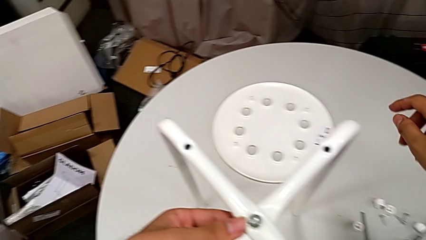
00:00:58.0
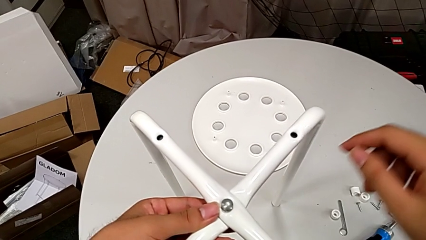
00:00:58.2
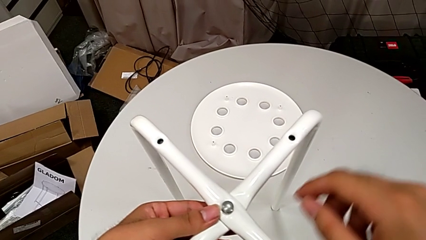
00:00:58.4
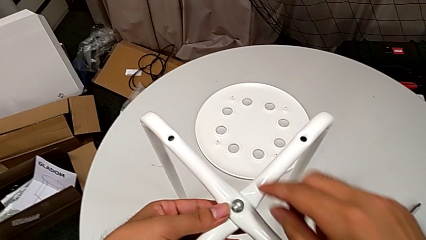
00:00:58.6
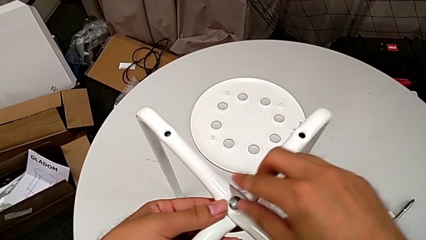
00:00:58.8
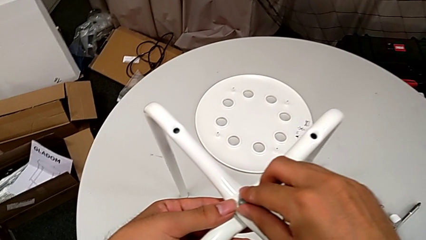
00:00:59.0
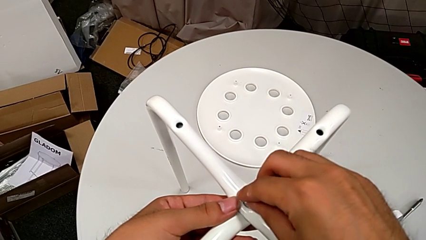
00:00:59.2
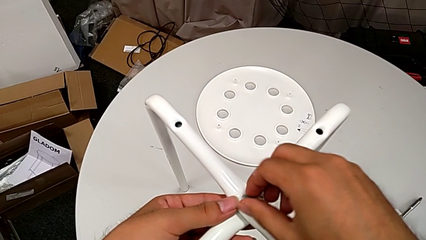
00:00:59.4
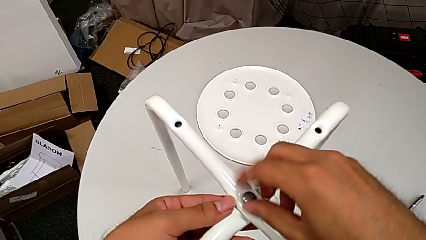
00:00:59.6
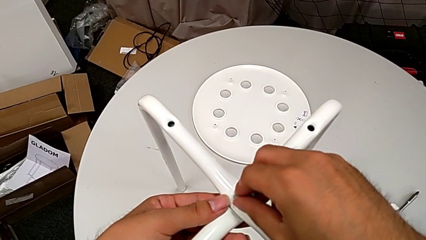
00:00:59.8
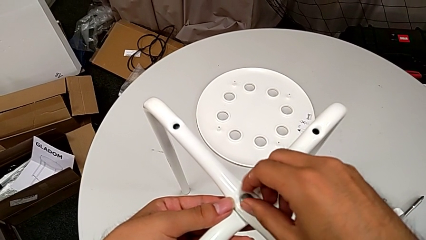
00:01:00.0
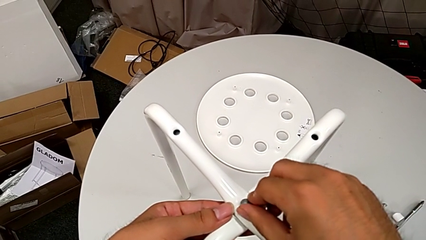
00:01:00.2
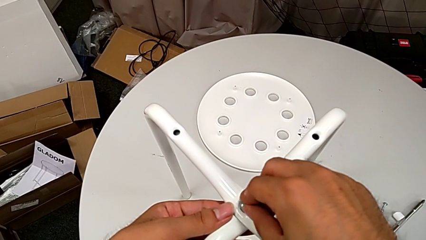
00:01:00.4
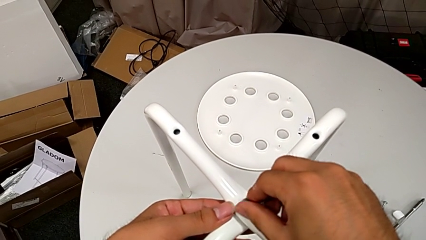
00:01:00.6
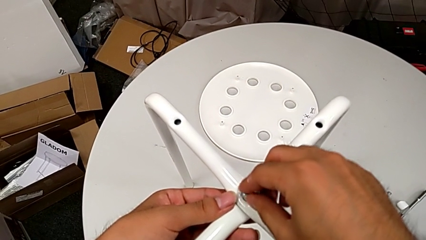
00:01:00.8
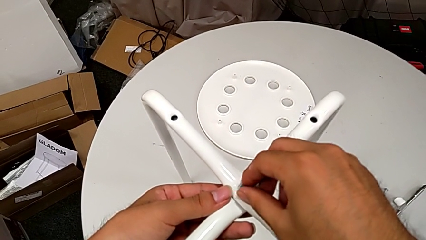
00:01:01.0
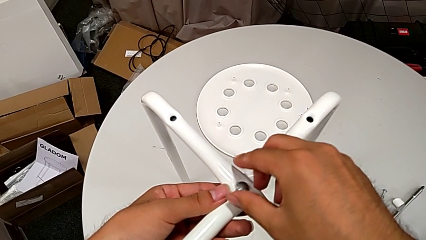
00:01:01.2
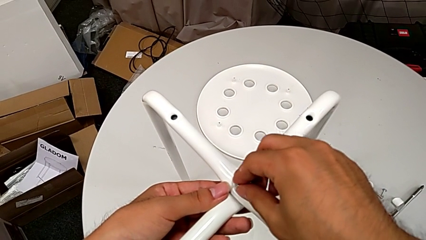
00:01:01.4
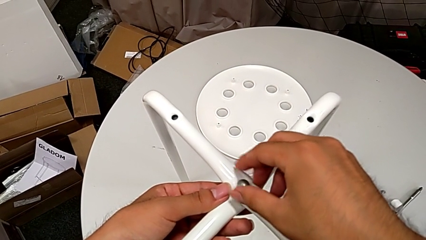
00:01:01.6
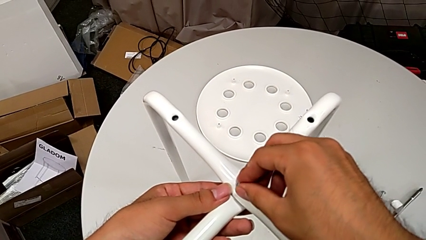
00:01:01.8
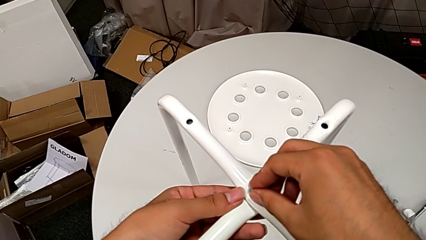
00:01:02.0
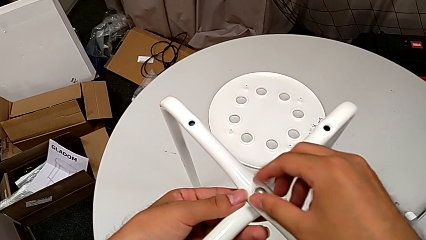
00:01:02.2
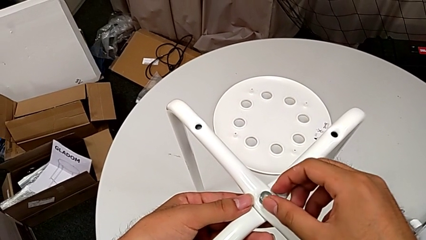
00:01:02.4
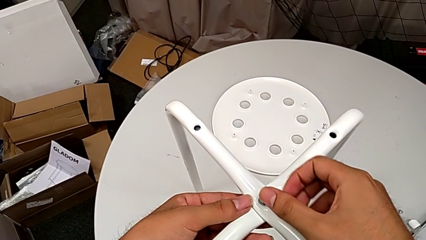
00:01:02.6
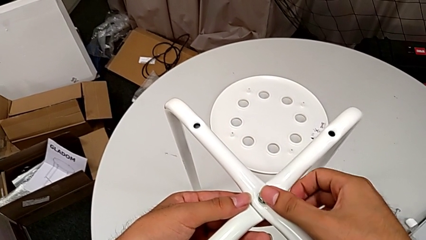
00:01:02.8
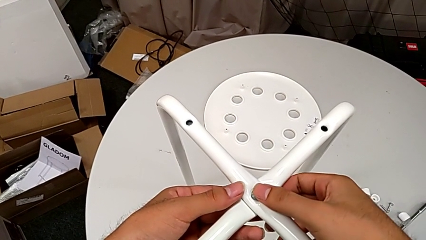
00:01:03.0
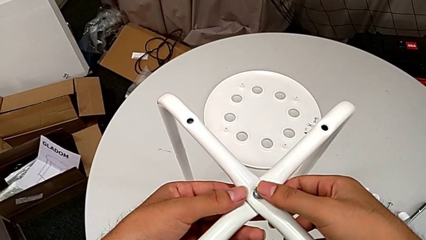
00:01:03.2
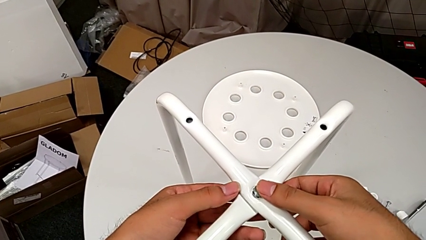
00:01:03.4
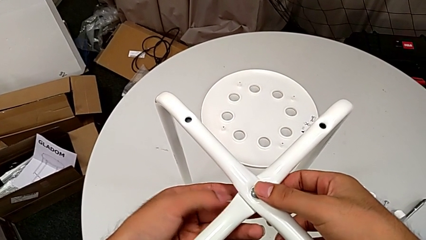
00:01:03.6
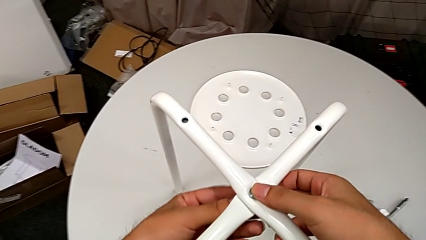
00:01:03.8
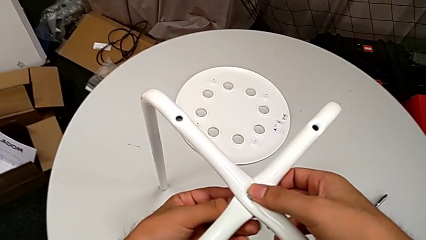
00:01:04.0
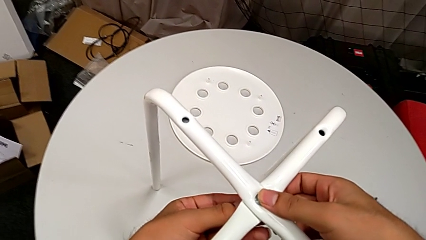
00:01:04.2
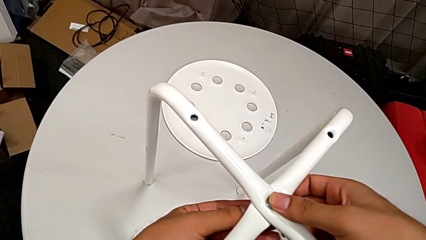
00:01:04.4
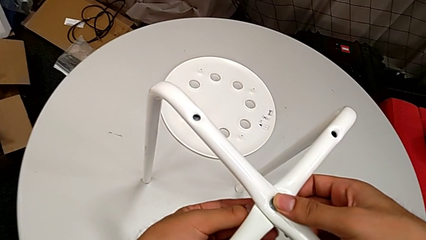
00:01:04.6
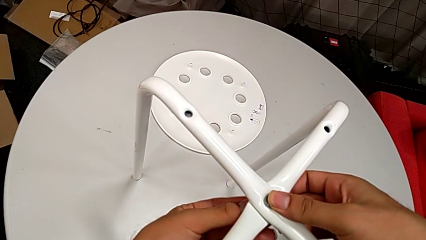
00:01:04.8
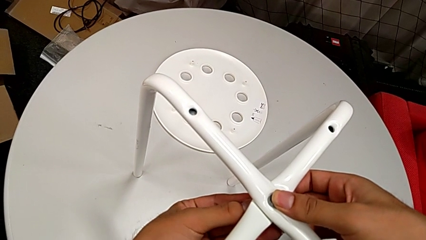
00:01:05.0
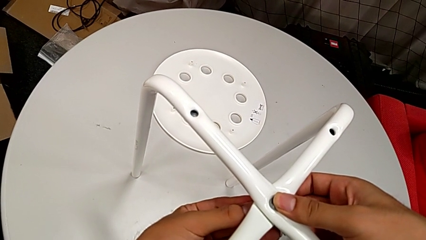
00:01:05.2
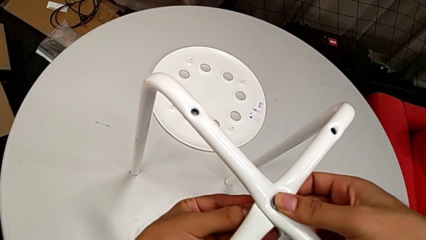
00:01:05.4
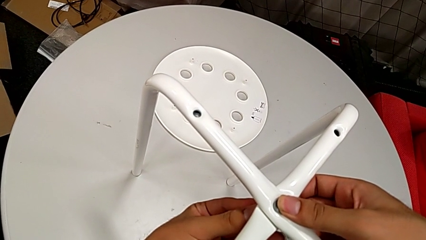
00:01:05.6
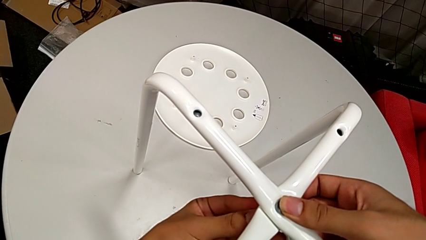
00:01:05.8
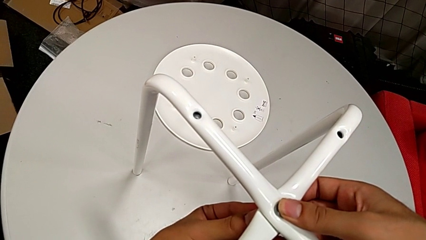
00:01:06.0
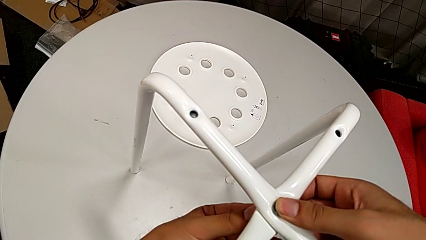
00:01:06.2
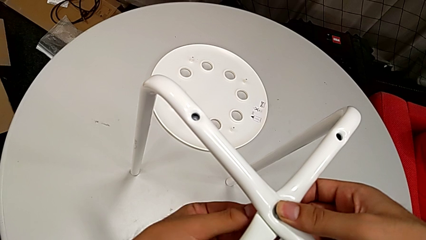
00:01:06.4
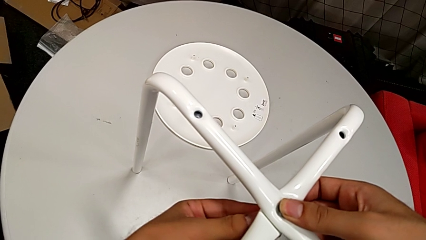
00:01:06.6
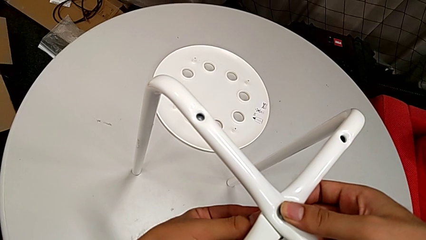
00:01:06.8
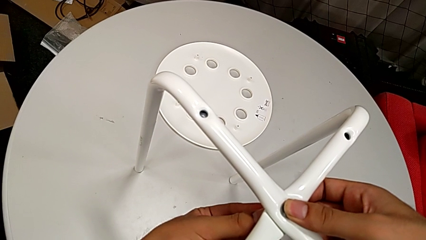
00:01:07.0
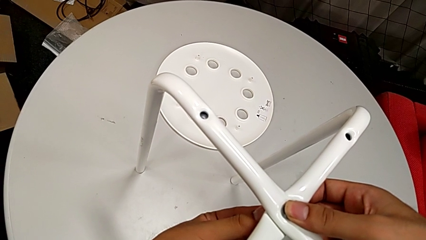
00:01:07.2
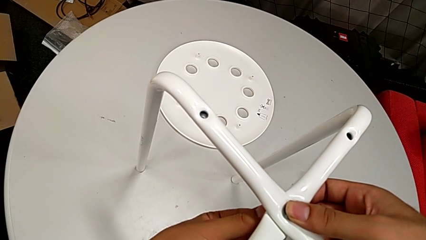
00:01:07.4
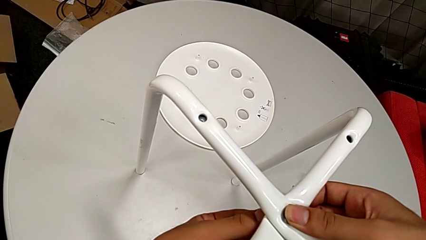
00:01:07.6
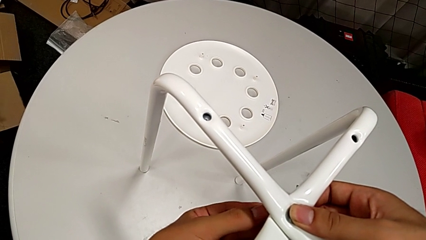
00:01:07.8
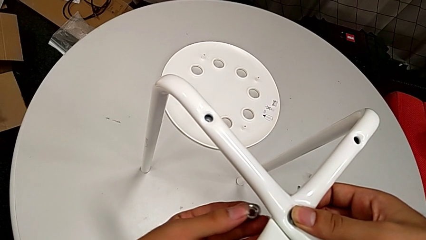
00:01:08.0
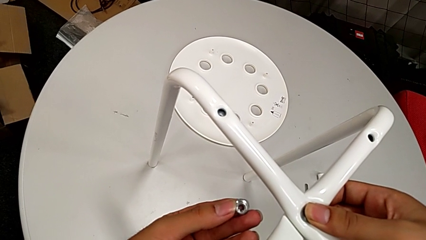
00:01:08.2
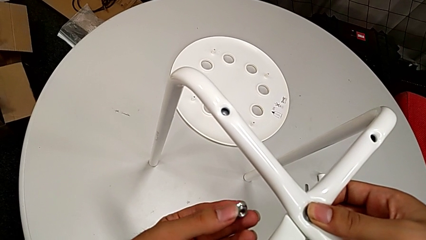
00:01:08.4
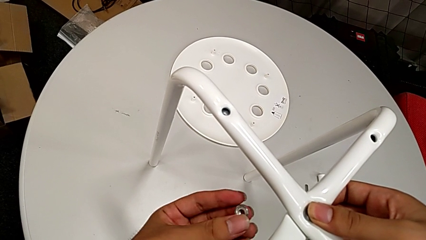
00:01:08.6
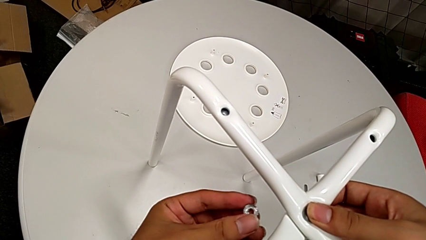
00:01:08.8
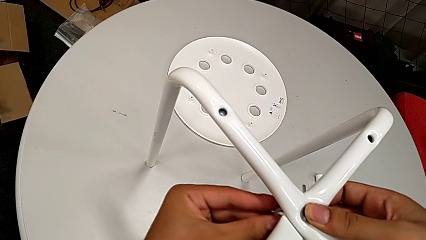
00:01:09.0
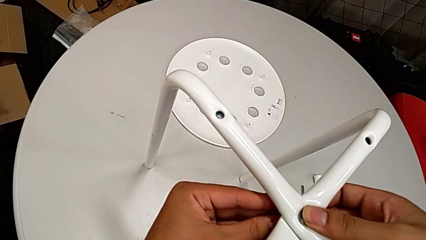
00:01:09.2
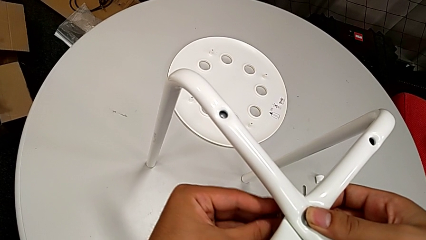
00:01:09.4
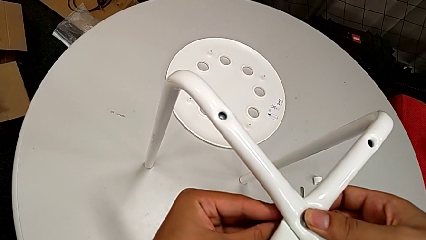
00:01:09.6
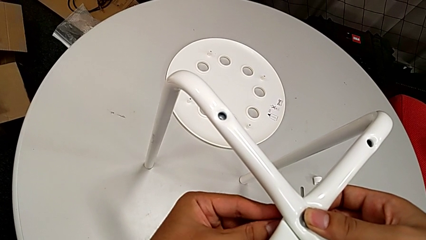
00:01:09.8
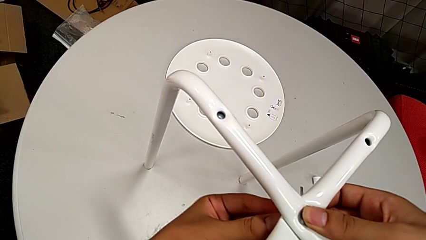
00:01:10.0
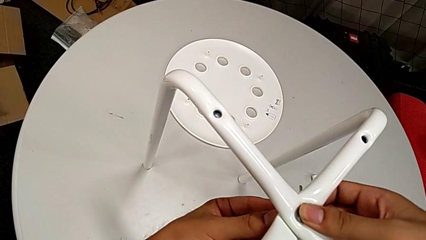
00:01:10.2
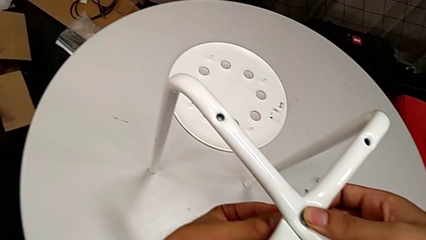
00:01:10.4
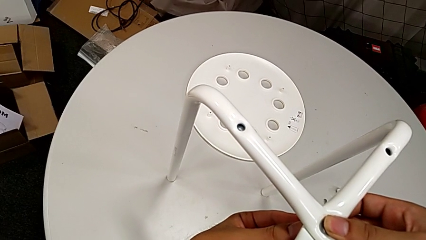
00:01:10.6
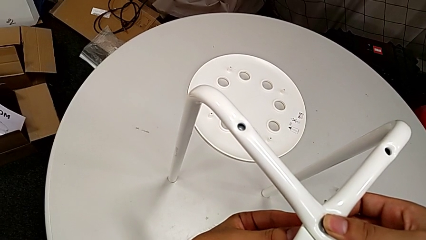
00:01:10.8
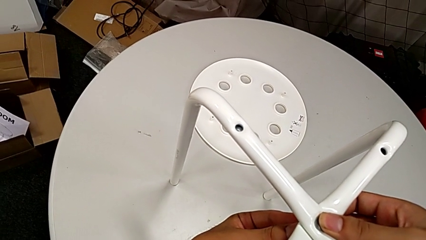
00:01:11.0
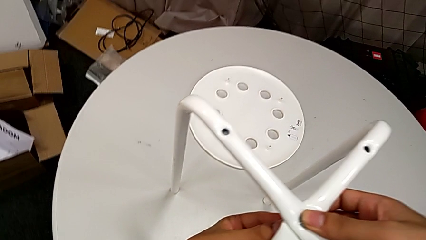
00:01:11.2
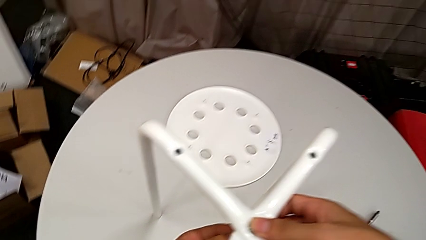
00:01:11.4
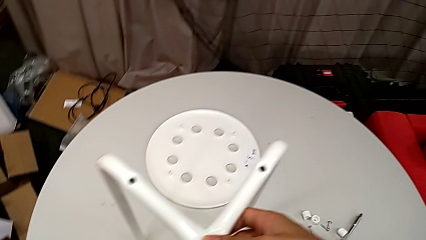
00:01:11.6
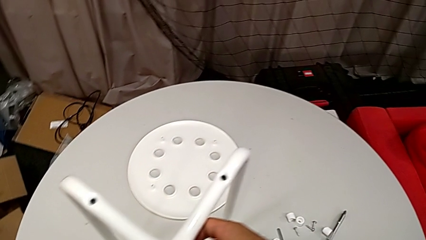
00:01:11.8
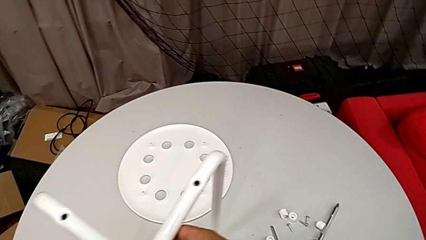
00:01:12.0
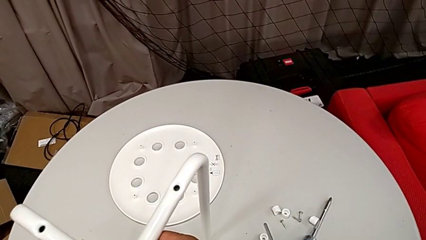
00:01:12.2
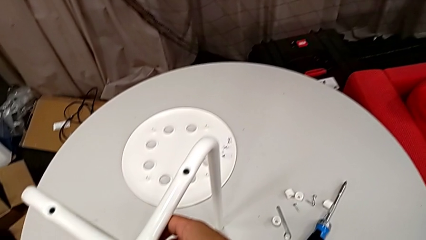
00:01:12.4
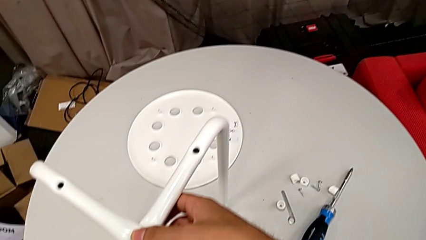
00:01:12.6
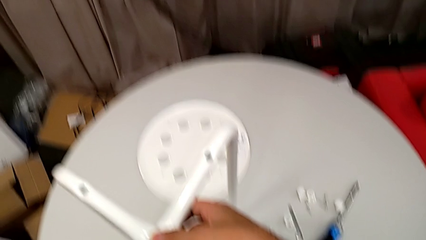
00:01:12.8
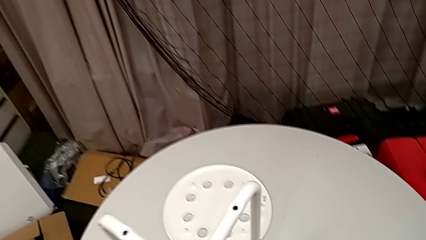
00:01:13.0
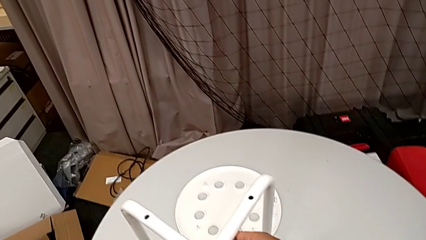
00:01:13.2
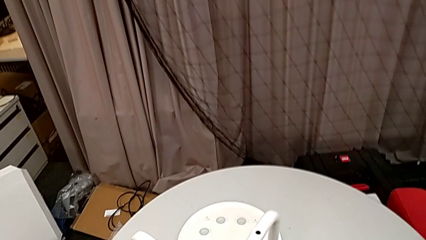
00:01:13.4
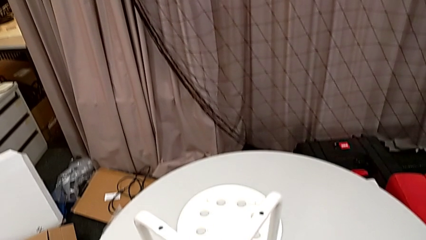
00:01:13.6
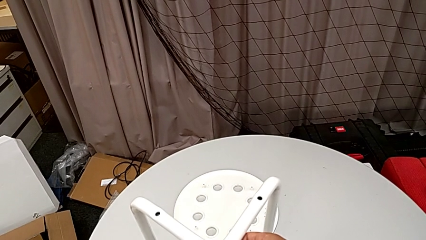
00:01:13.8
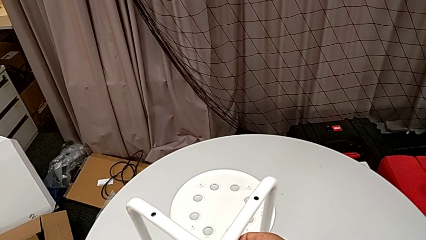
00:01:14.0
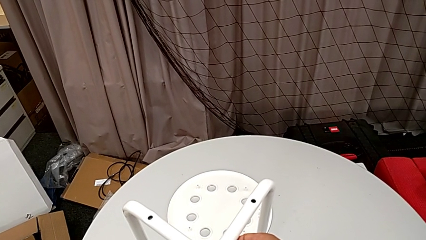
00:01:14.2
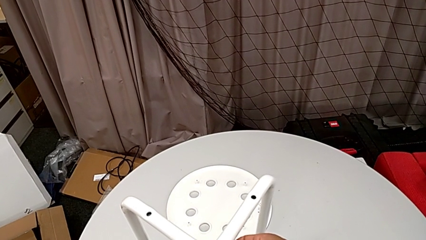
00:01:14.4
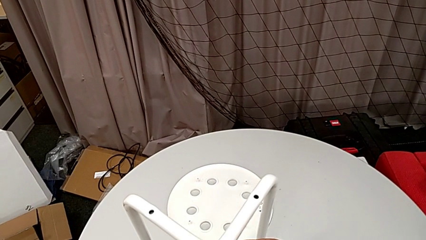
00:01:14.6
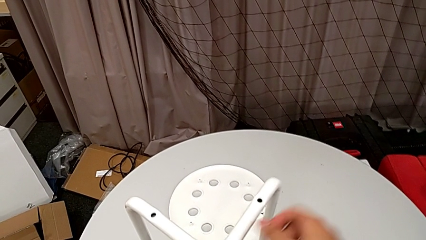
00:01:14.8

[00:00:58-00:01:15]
The camera wearer is assembling the legs together. They wrongly screw the bolt, screwing the wrong part, and screw the hex nut, with the hex nut on the wrong side. They rotate the hex nut, insert it and hold the leg.
